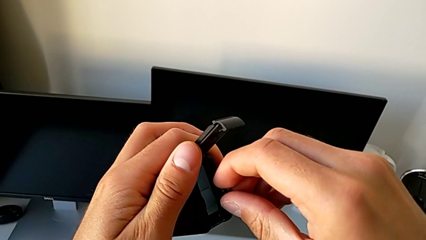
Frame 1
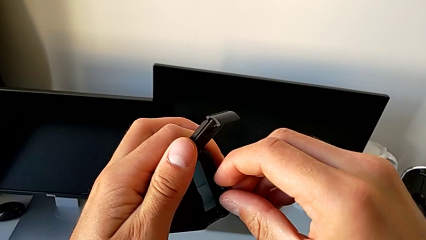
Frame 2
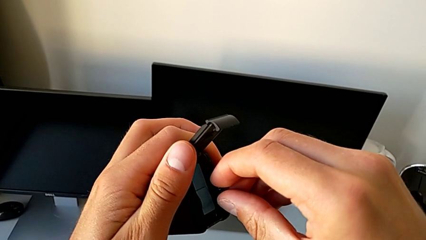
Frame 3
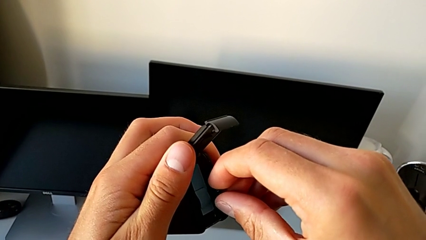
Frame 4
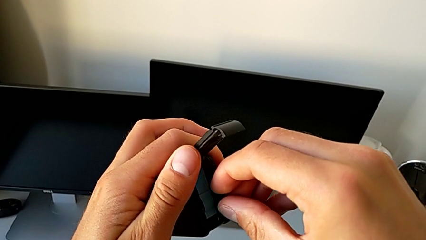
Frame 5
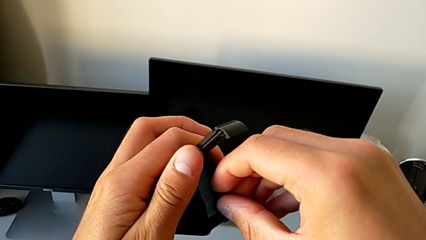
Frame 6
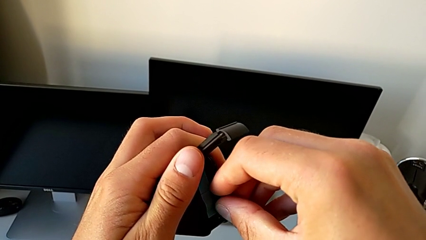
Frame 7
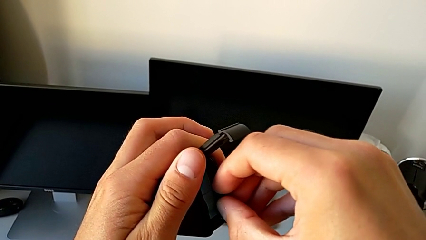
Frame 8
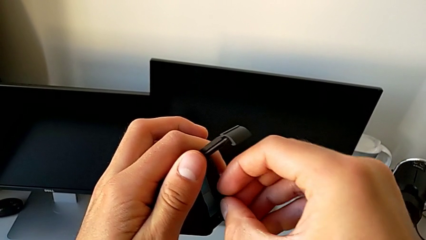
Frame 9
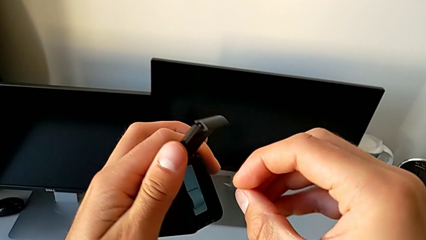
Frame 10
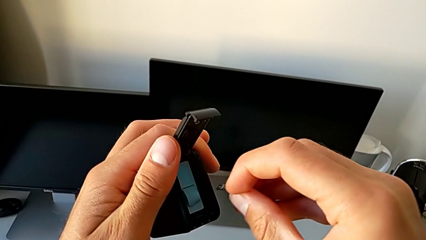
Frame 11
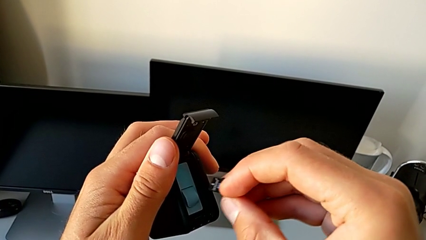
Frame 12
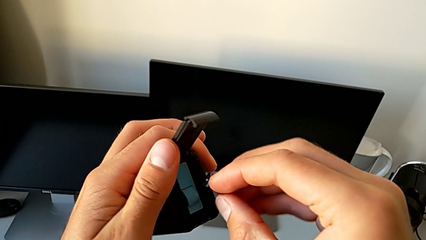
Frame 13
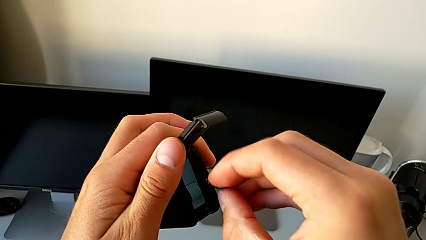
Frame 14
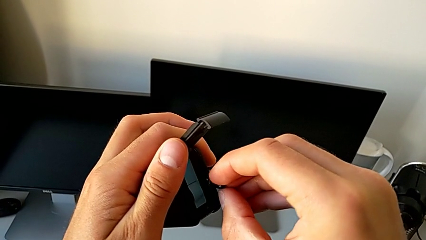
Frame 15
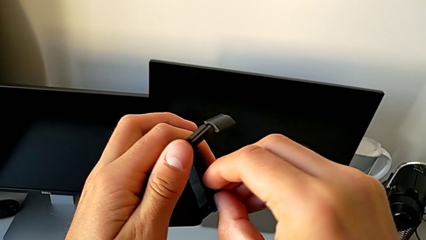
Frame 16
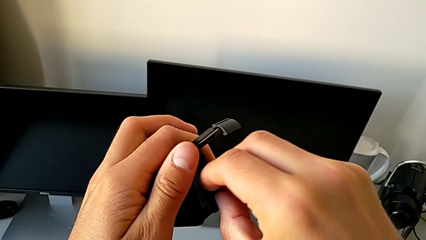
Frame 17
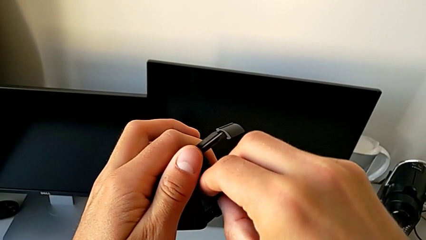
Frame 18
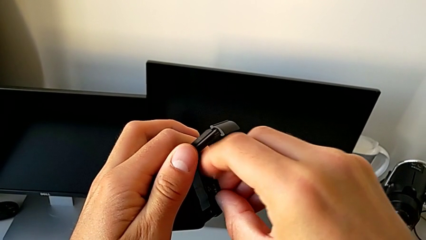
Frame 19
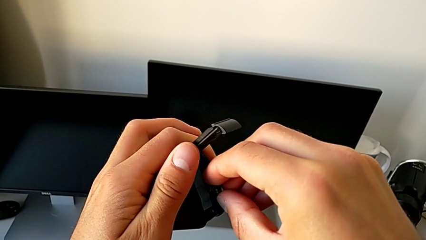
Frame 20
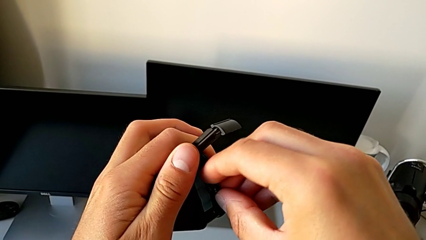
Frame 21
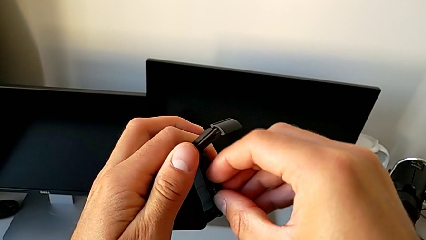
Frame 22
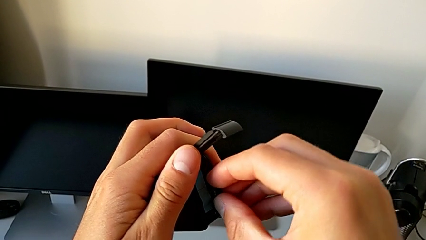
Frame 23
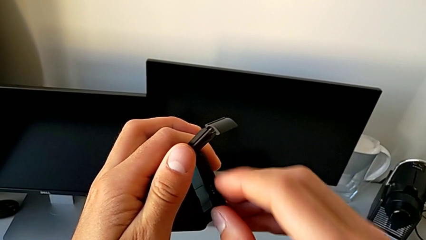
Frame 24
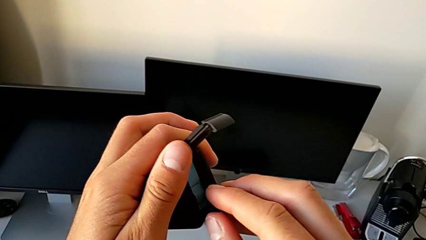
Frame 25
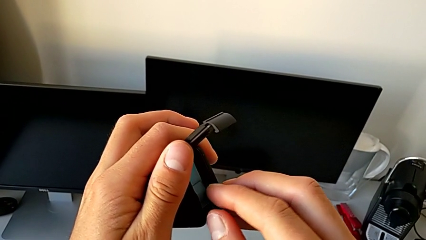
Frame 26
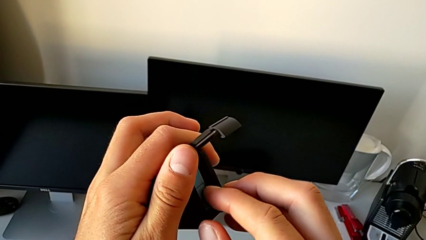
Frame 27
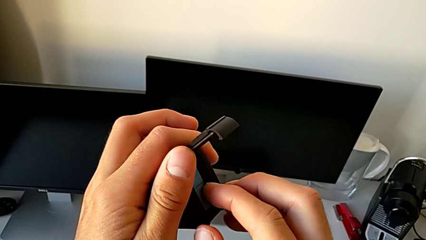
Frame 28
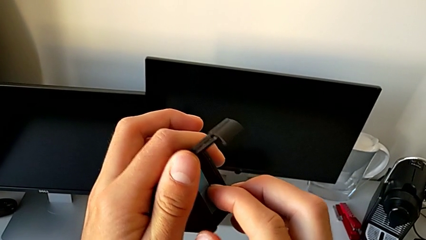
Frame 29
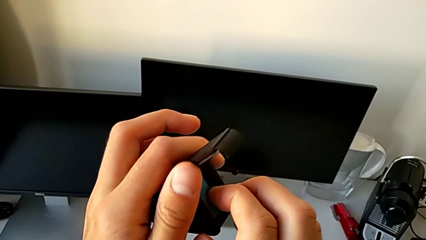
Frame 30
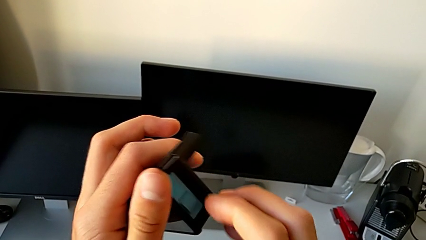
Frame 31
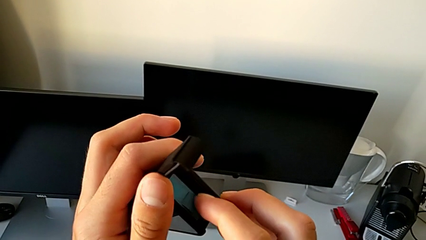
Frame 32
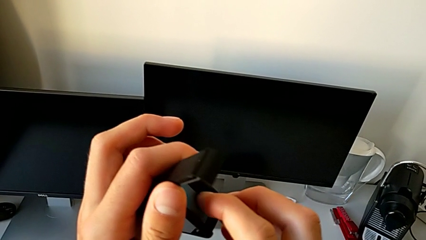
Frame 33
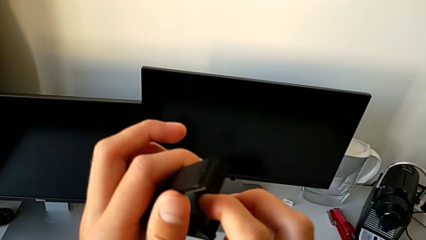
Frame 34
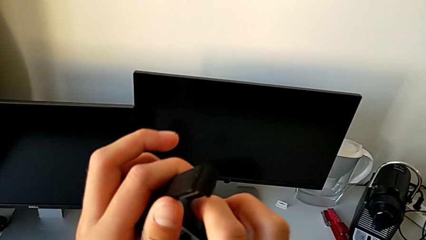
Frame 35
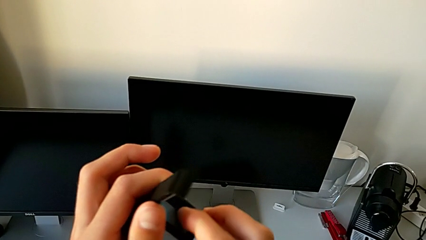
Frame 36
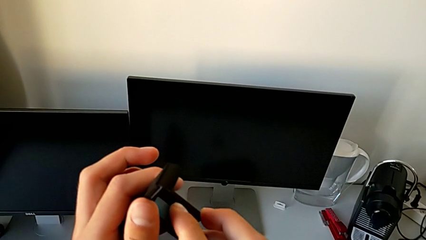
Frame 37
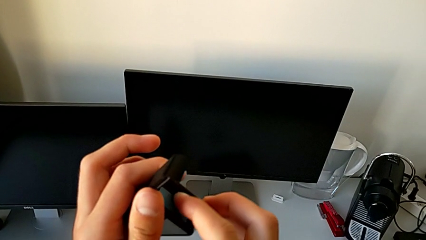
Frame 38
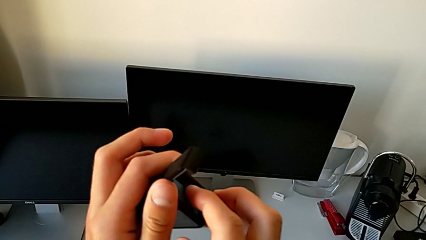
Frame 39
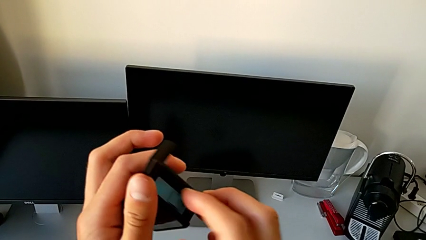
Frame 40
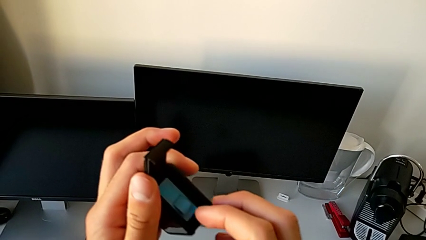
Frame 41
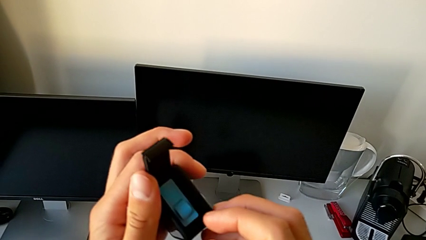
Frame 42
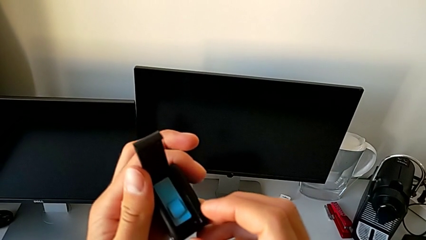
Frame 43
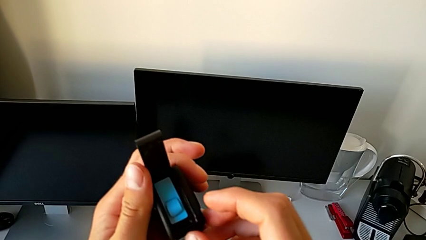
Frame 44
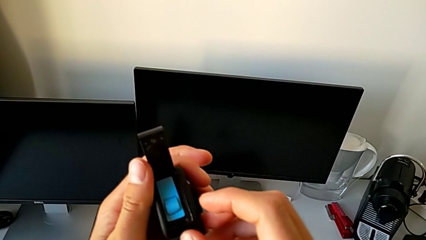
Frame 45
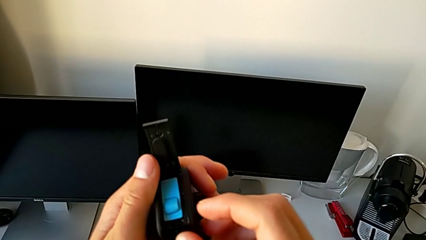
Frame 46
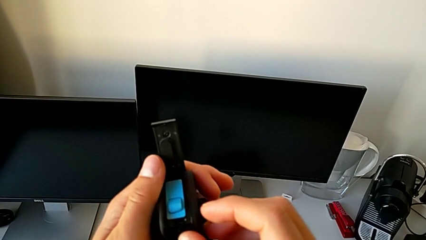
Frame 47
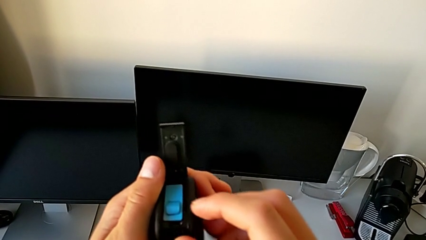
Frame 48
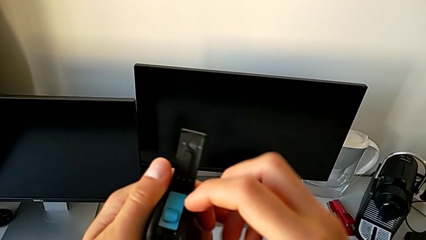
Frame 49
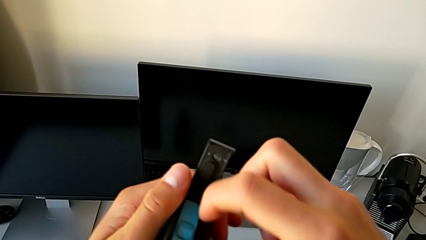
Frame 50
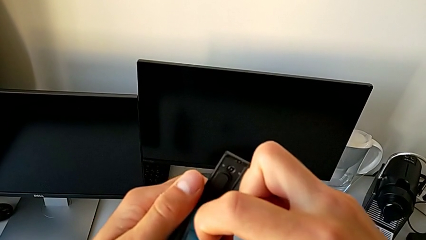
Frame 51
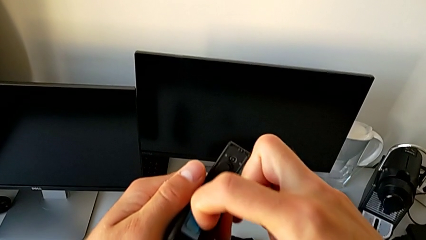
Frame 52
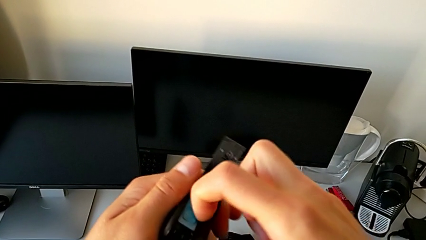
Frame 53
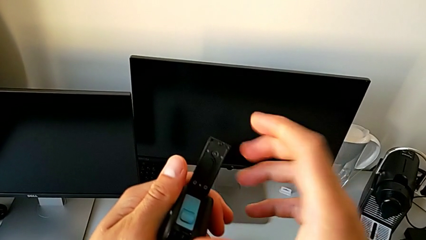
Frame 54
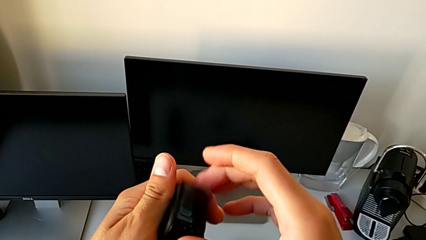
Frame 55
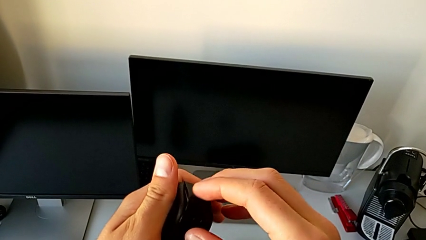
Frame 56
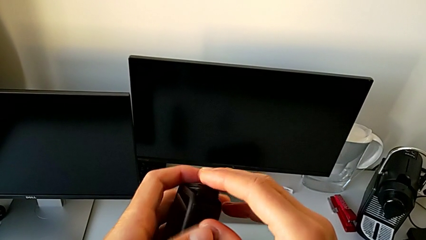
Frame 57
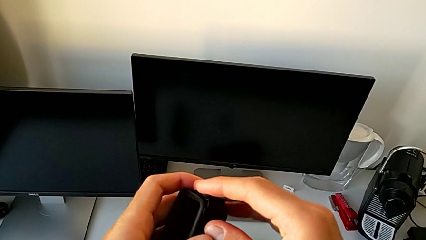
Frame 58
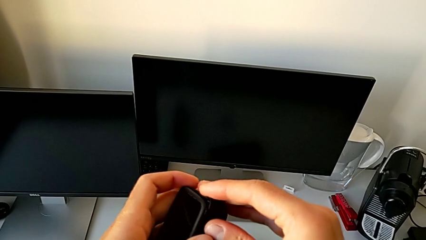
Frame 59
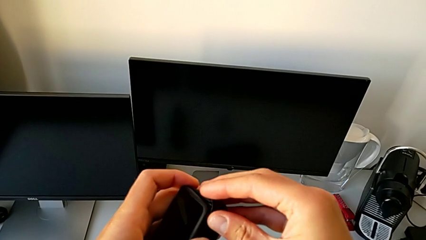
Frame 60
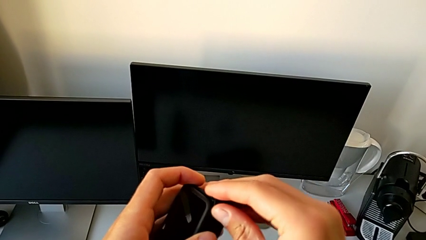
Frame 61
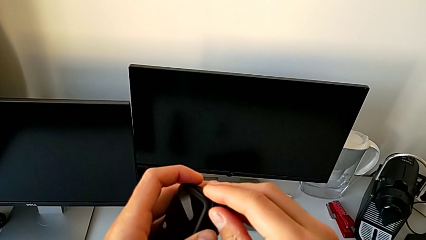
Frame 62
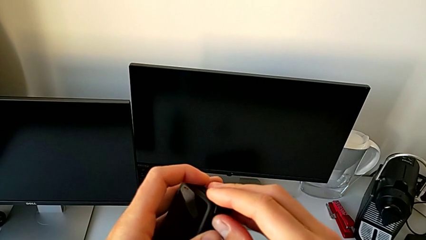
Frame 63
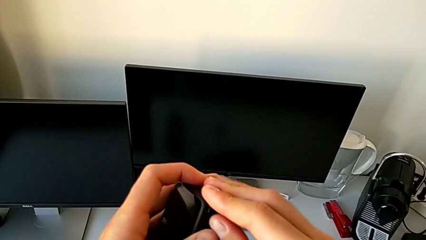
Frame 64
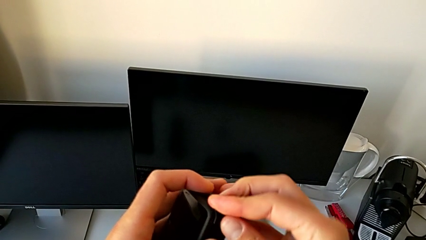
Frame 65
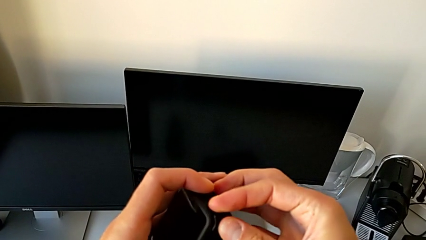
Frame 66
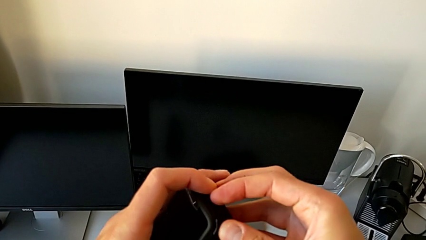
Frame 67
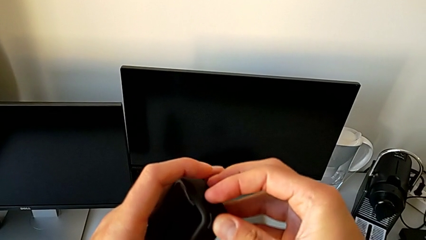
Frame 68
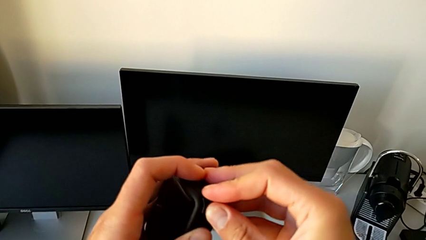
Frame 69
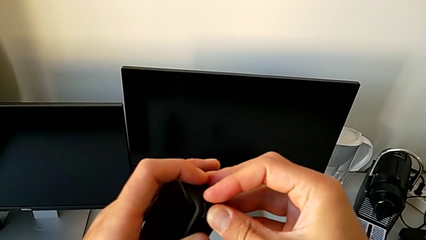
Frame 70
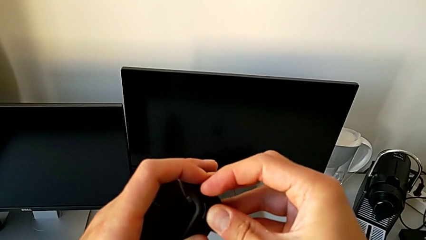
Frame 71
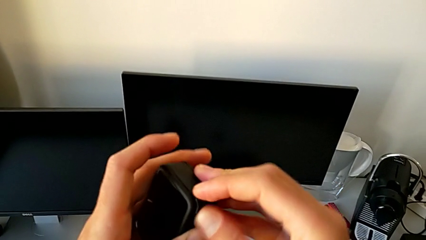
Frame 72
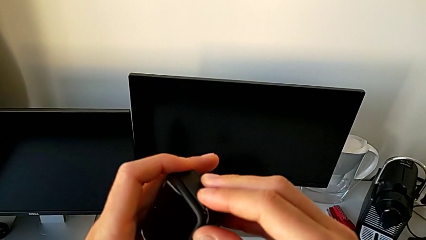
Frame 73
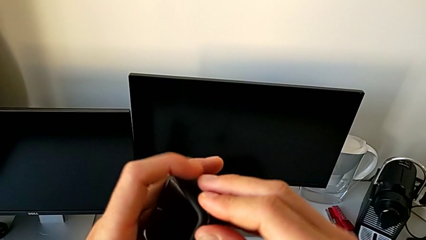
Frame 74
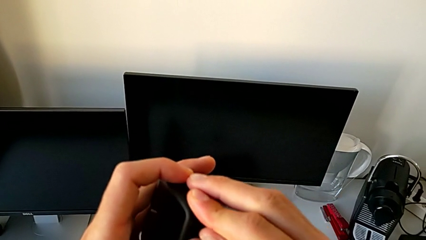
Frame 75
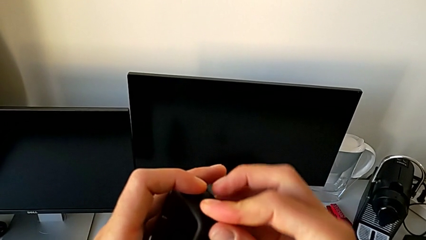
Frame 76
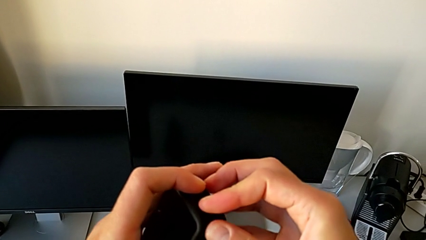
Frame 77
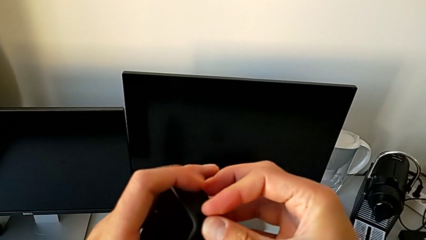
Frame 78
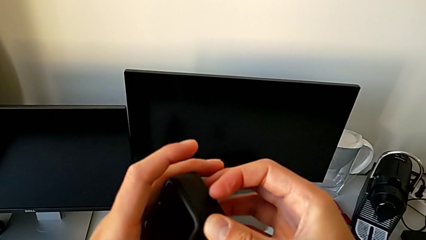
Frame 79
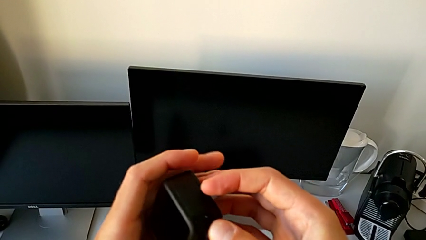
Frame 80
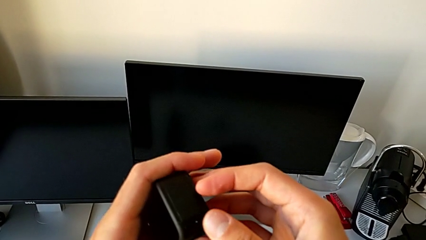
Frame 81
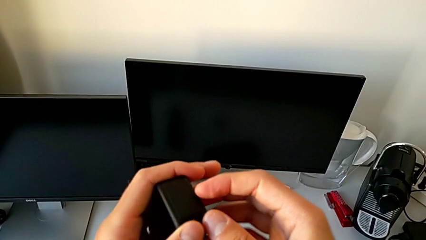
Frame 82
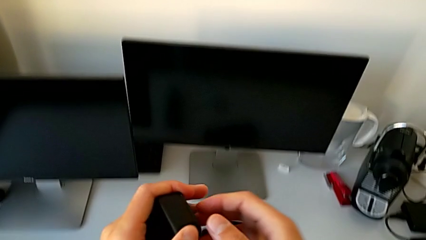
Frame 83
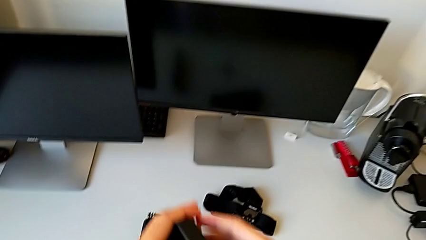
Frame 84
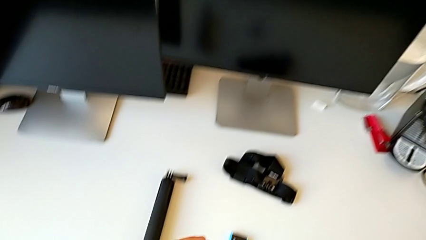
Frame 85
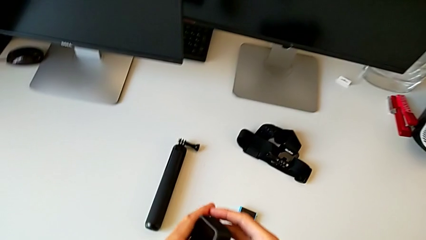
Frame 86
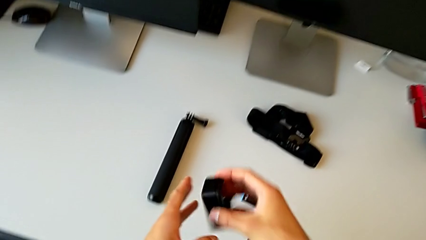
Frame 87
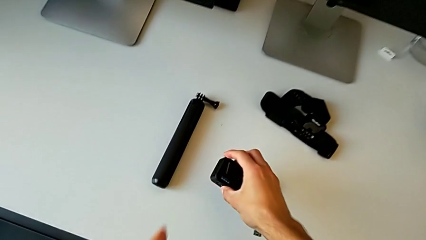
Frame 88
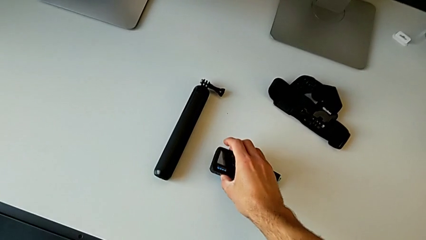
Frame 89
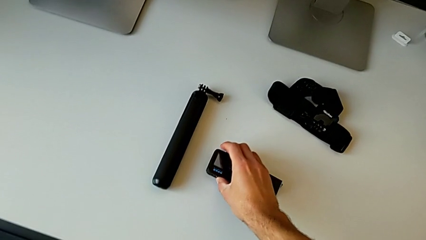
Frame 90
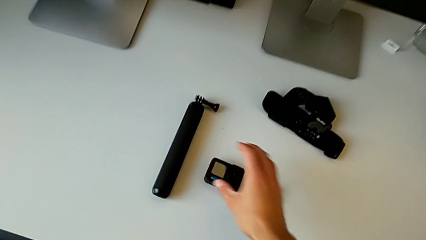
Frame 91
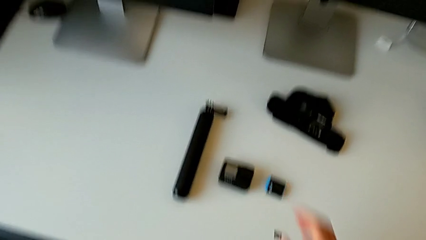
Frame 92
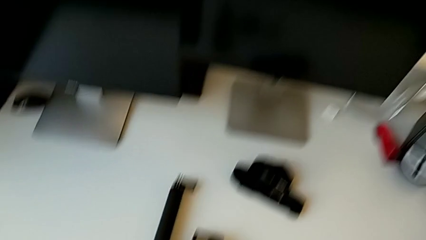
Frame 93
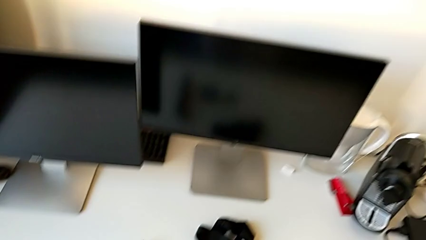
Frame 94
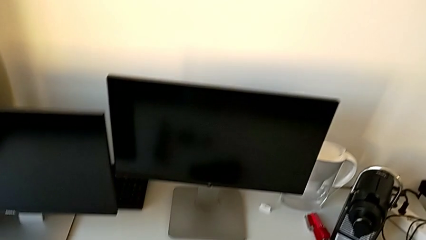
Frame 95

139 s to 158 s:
The camera wearer is changing the SD card. They rotate the SD card, insert it, close the battery door and place the GoPro.
